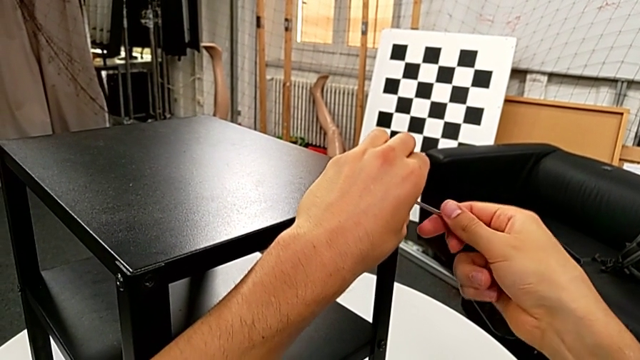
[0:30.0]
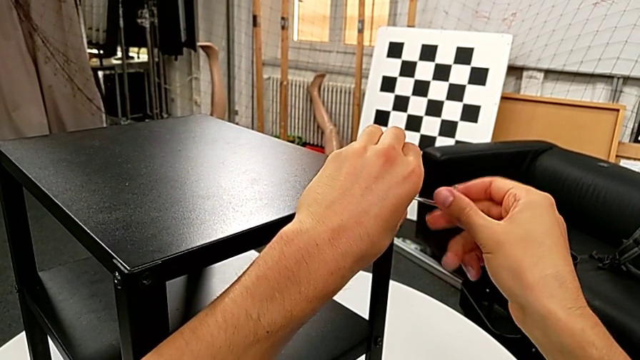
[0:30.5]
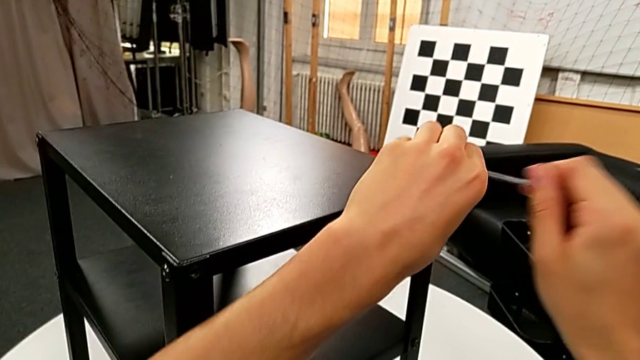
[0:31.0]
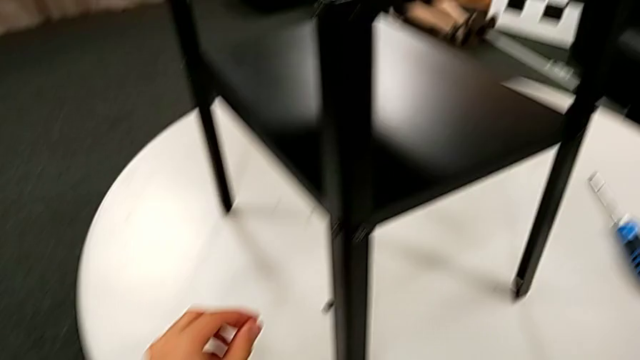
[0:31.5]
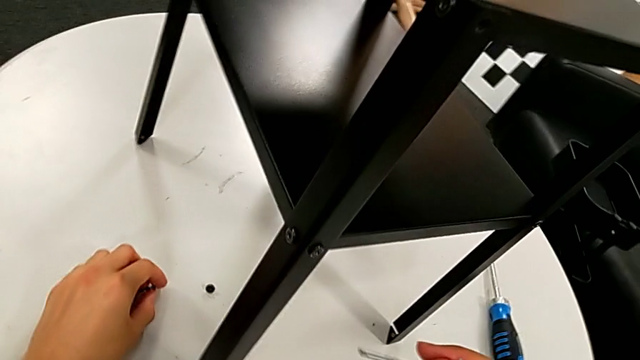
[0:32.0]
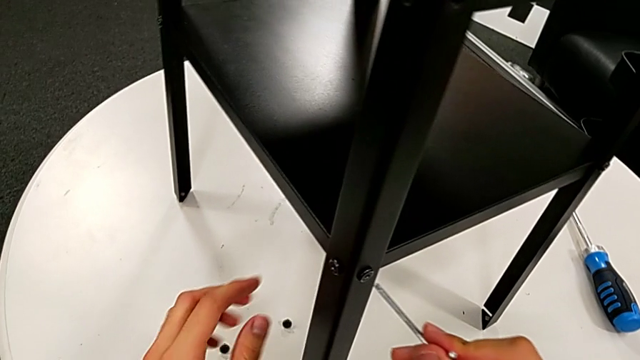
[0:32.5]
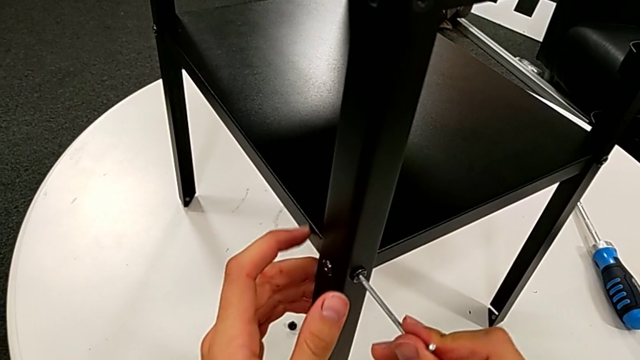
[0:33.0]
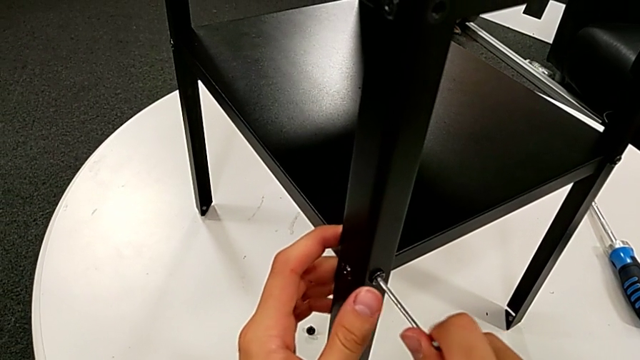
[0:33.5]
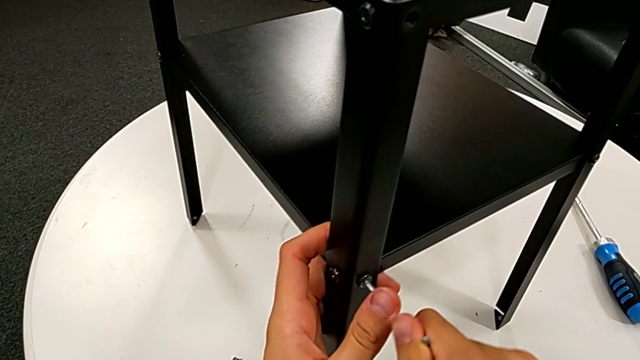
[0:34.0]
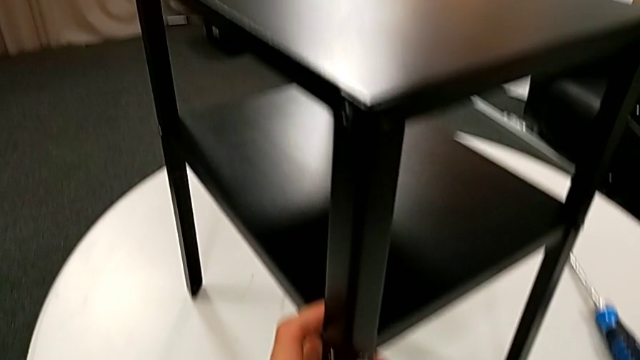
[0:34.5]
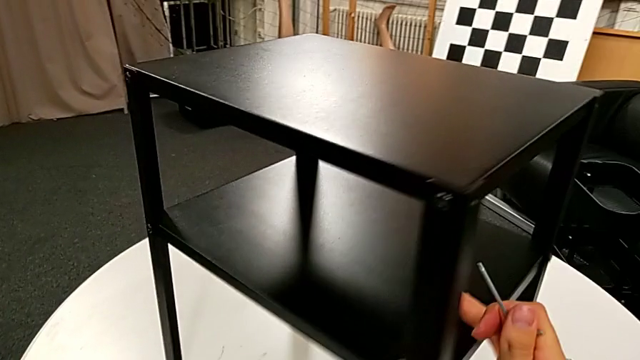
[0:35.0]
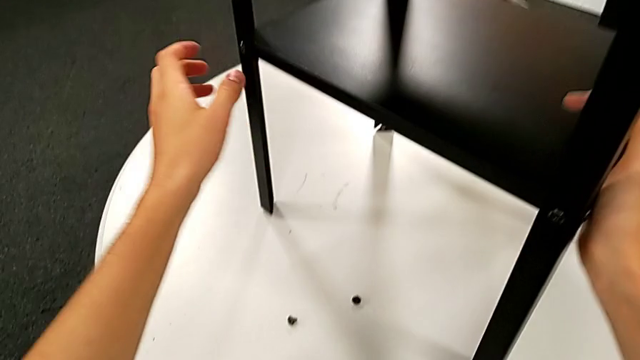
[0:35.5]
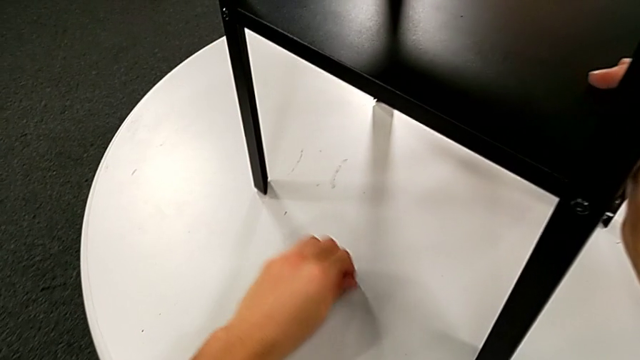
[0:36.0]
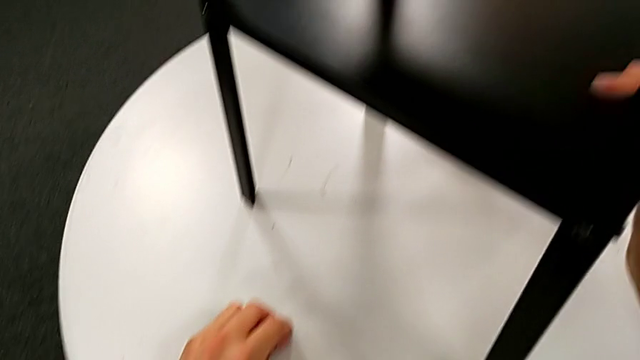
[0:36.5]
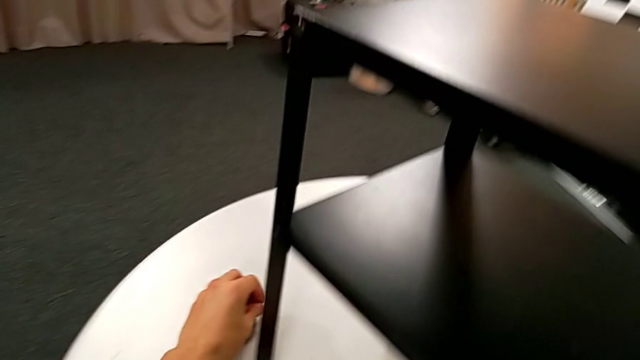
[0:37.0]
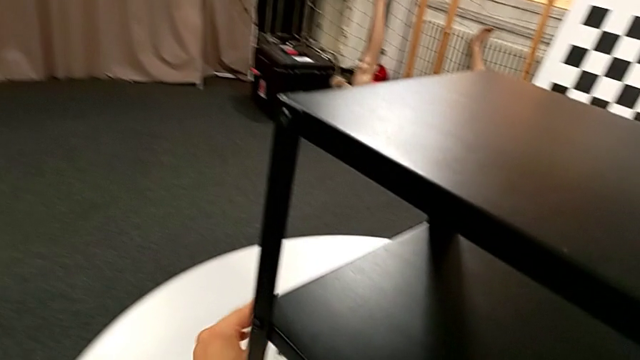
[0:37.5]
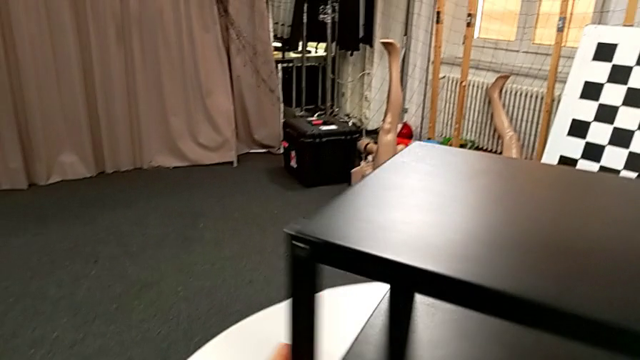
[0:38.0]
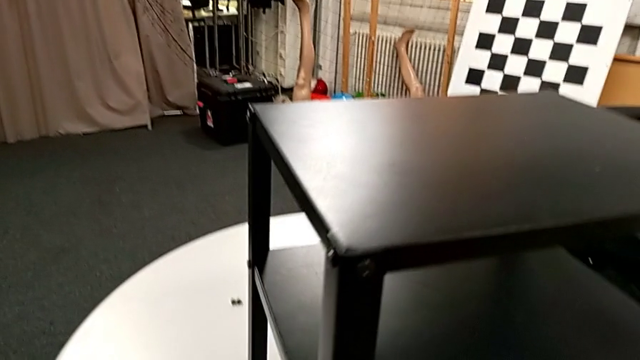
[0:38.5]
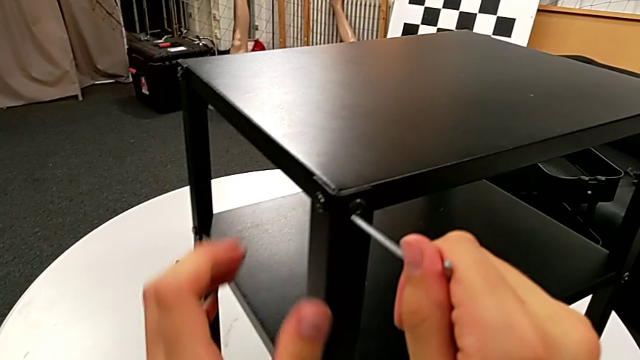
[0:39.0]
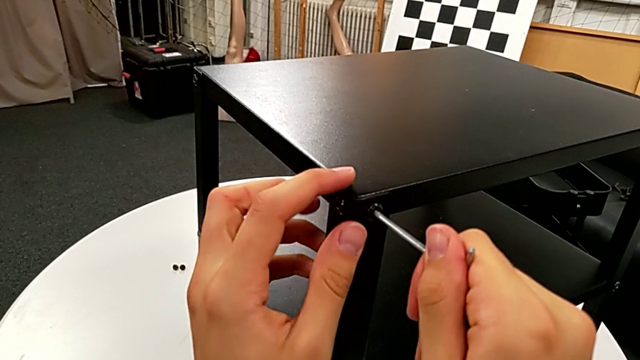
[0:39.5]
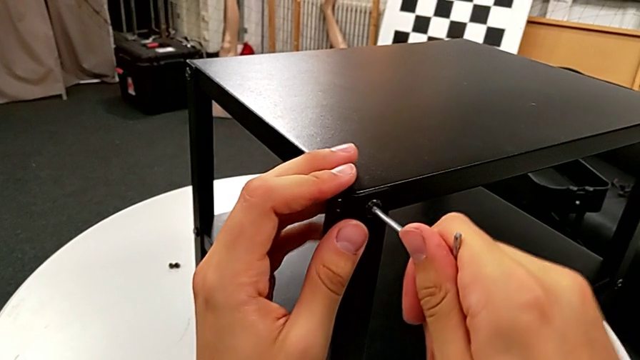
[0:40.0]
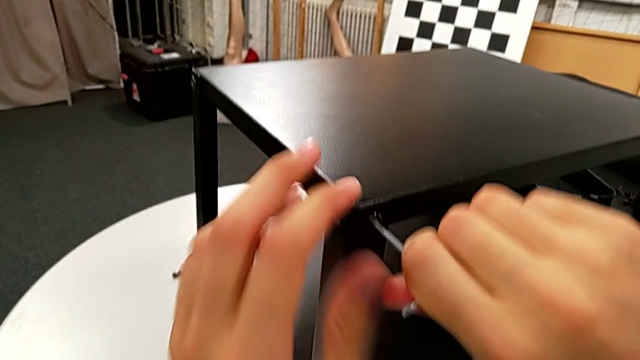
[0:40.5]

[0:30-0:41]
The camera wearer is disassembling the top table. They withdraw the Allen wrench, disassemble the hex socket head, place it, wrongly approach the Allen wrench on the wrong hex socket head, withdraw it, slide the nightstand, grab the hex socket head twice, place it, rotate the nightstand and insert the Allen wrench.

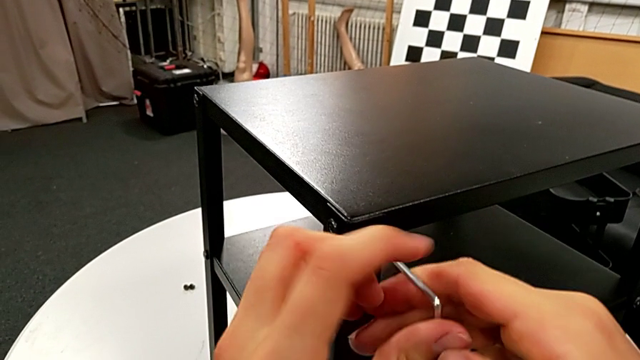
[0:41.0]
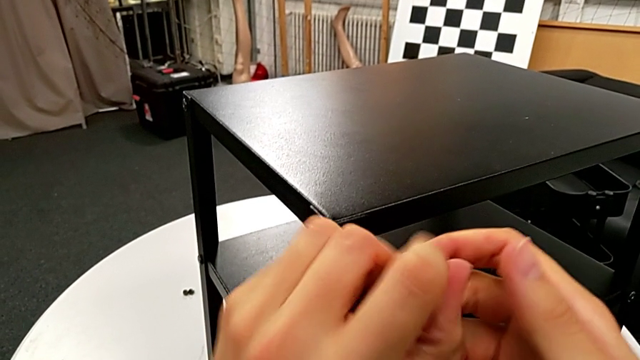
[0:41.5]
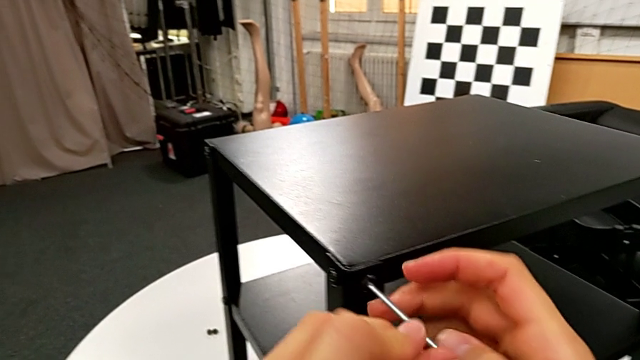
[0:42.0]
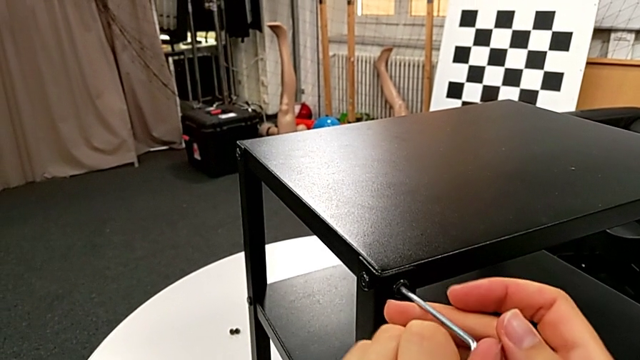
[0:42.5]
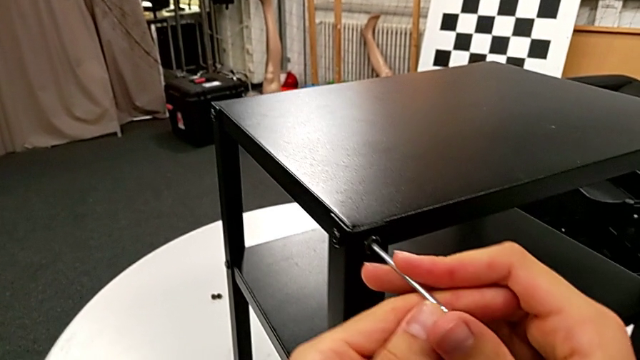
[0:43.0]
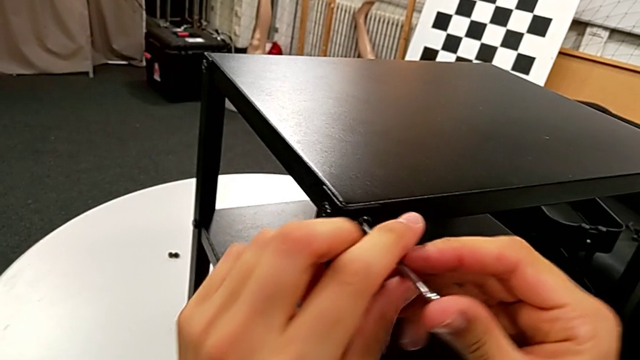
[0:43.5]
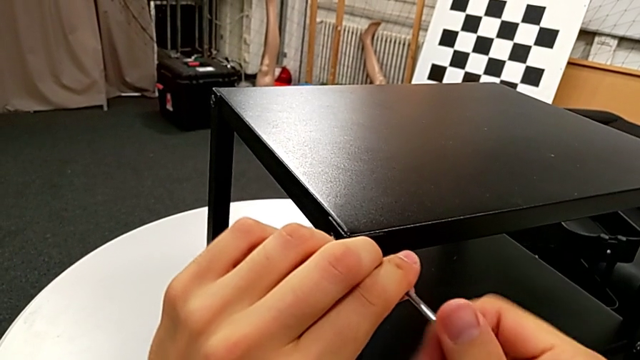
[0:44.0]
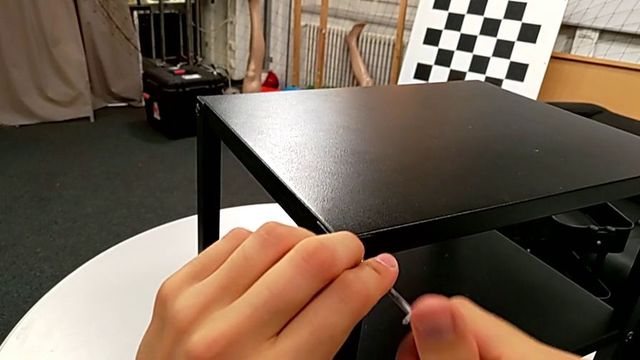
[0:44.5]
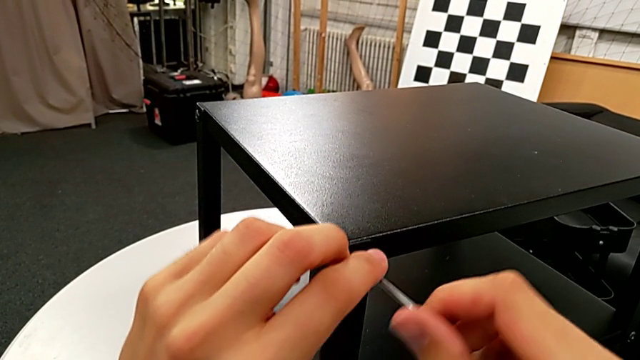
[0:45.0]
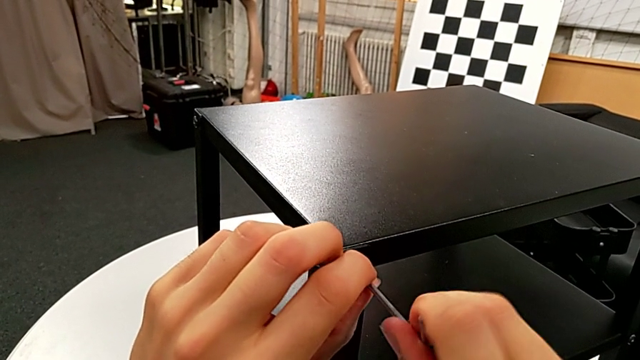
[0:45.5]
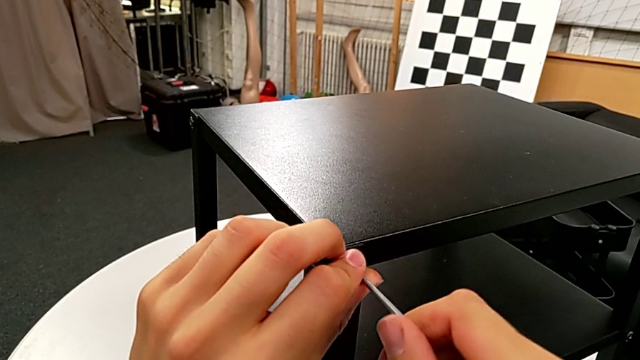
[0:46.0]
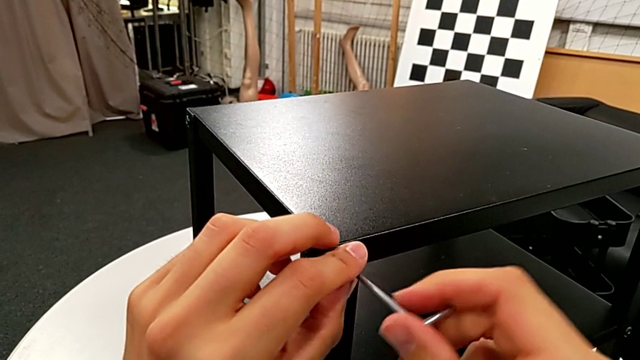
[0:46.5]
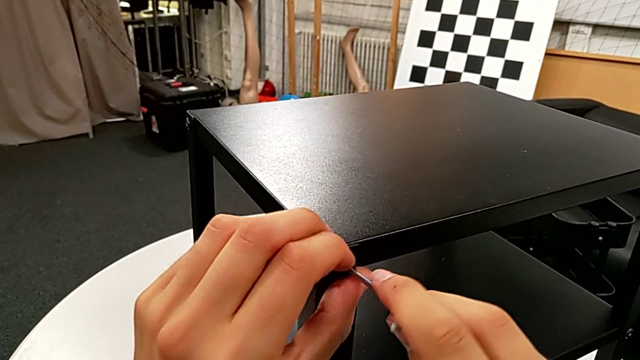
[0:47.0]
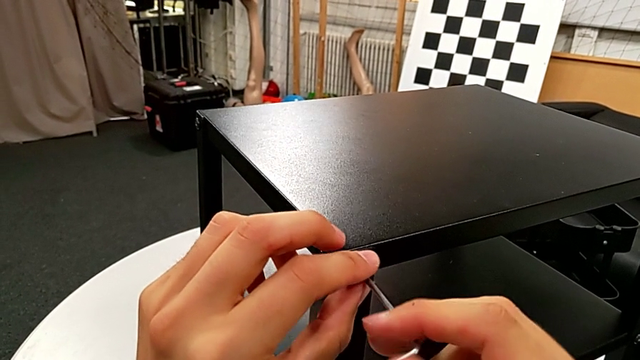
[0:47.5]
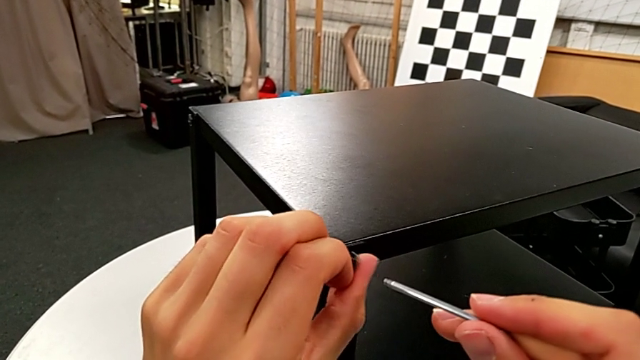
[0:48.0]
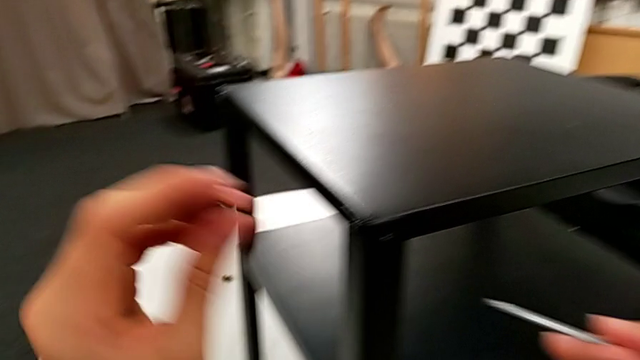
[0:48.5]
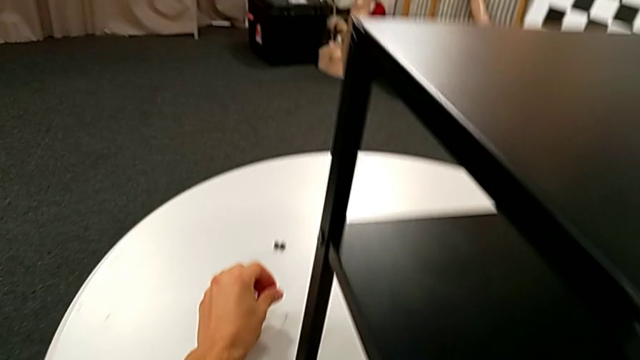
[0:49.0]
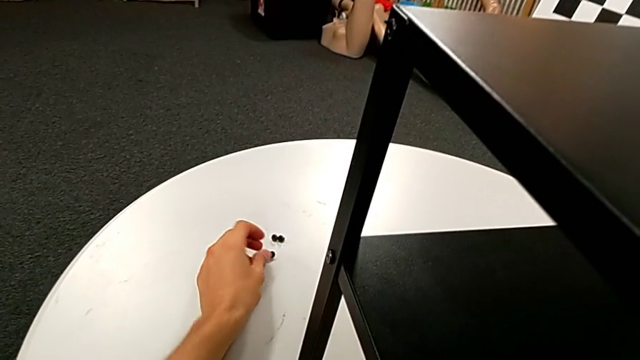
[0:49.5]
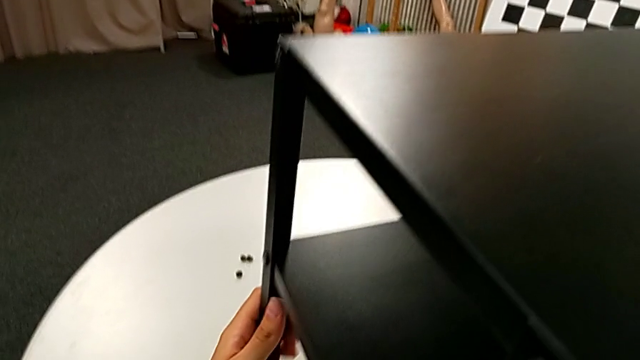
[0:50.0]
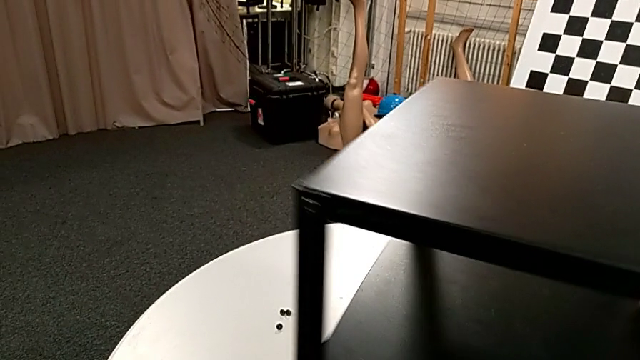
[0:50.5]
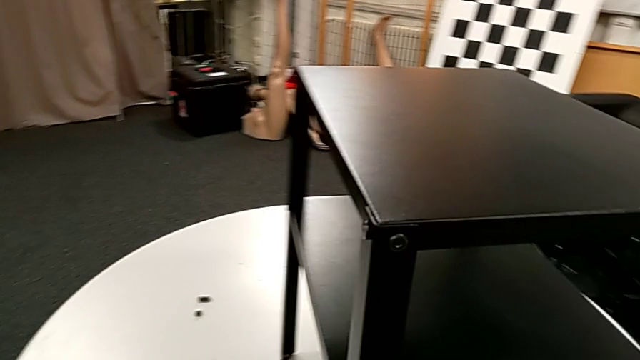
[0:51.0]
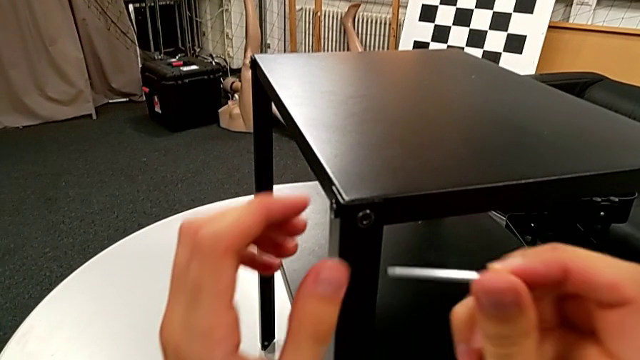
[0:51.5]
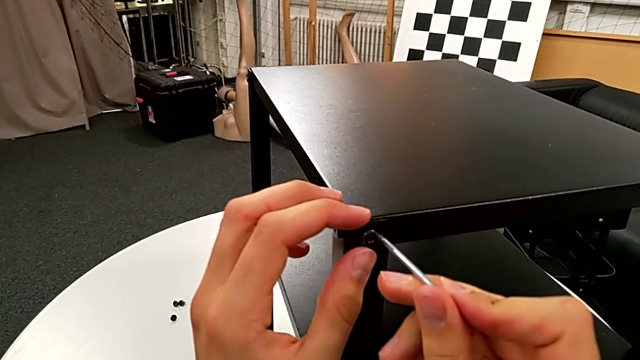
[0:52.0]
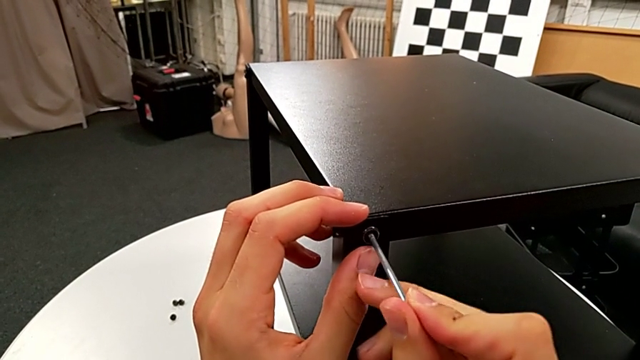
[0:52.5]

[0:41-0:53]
The camera wearer is disassembling the top table. They unscrew the hex socket head, withdraw the Allen wrench, disassemble the hex socket head, place it, rotate the nightstand and insert the Allen wrench.
